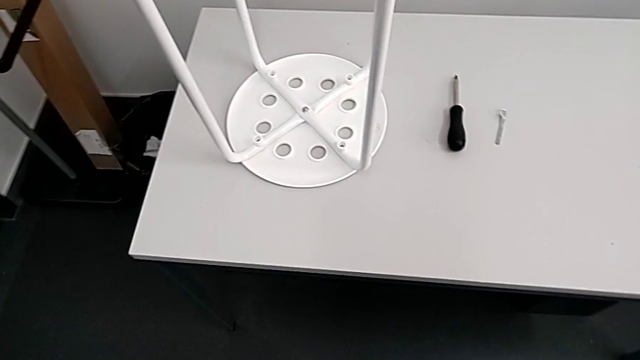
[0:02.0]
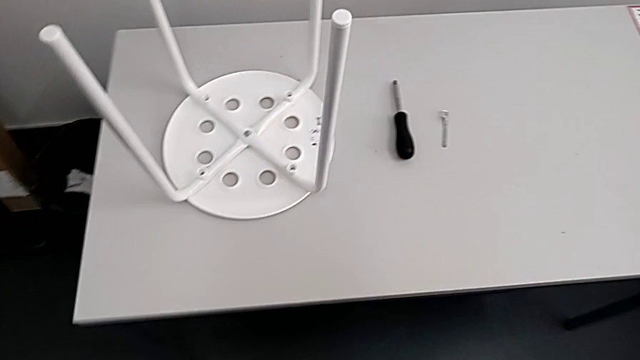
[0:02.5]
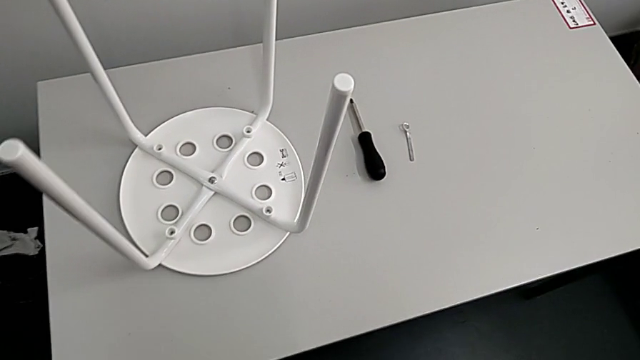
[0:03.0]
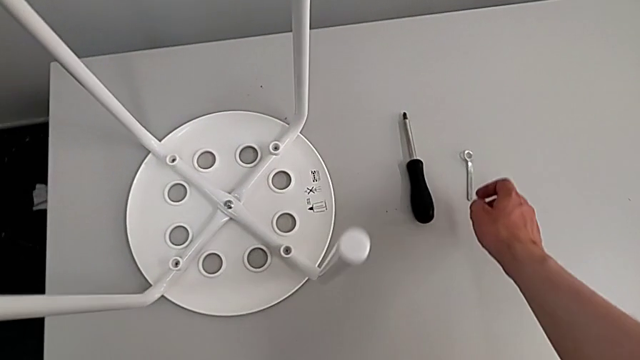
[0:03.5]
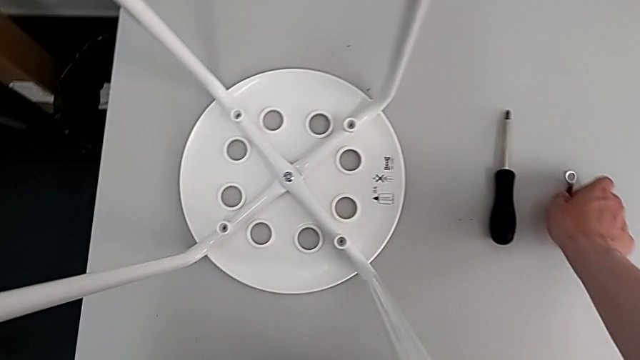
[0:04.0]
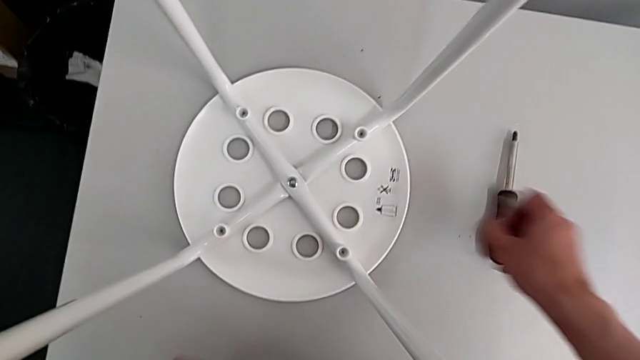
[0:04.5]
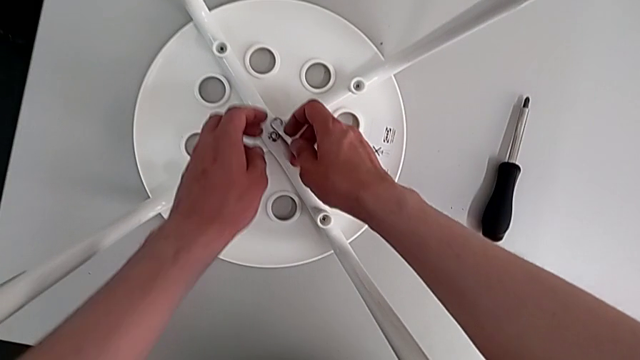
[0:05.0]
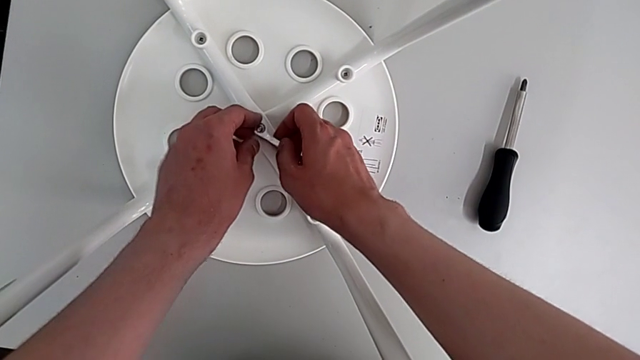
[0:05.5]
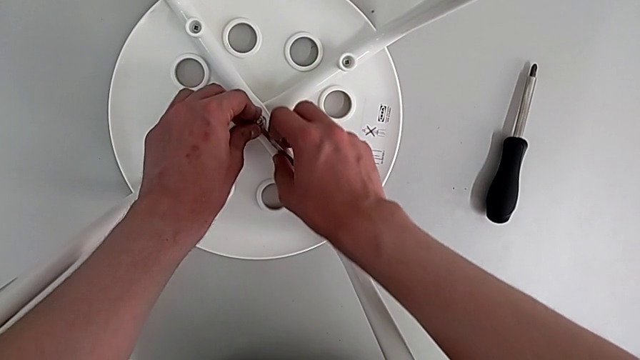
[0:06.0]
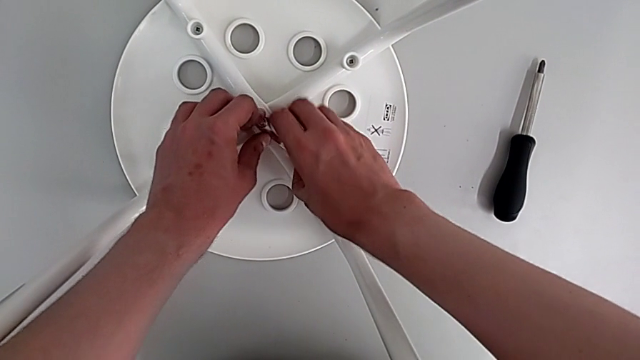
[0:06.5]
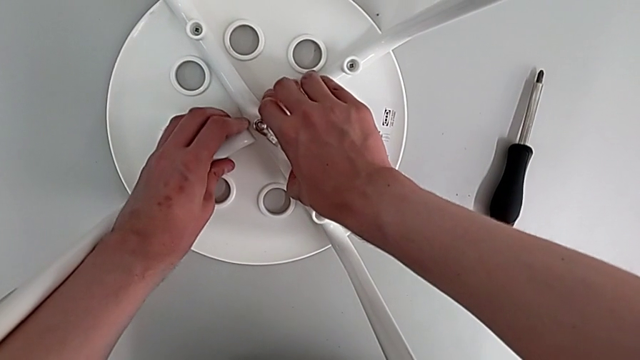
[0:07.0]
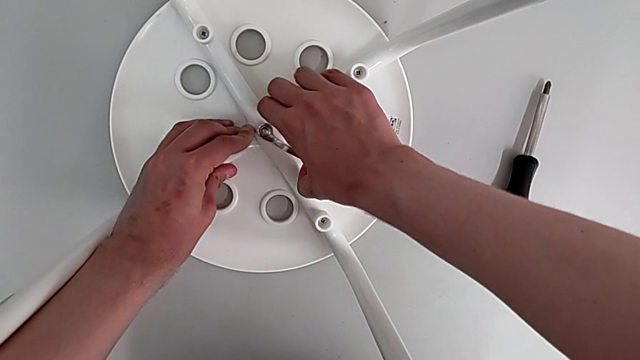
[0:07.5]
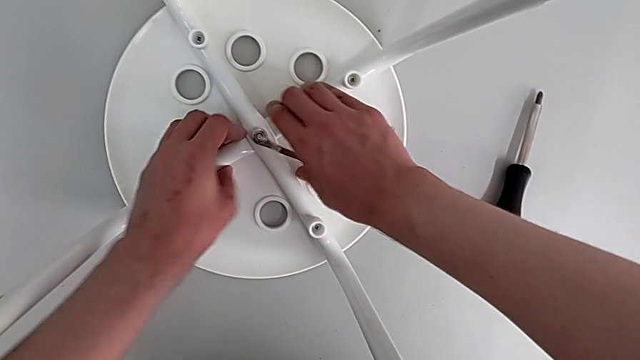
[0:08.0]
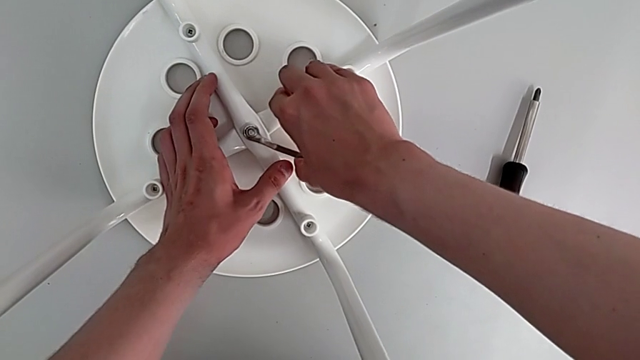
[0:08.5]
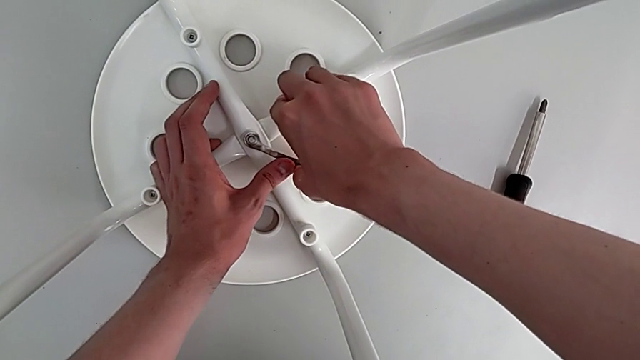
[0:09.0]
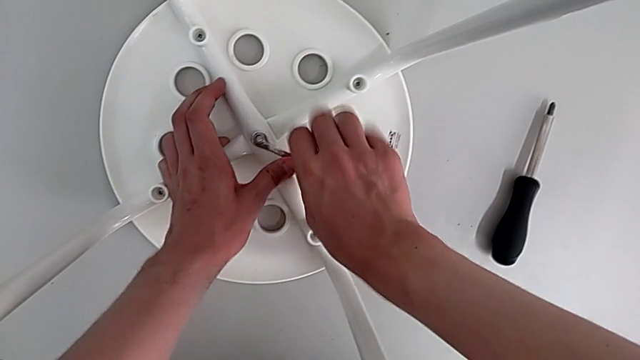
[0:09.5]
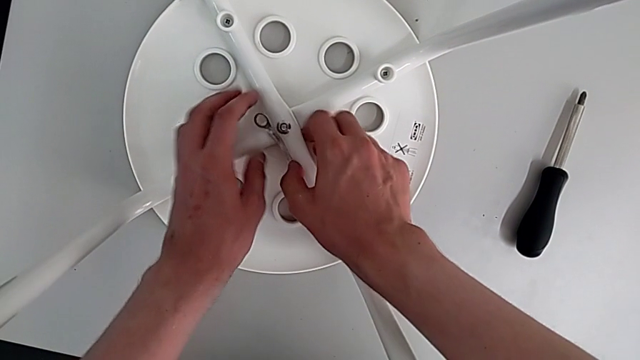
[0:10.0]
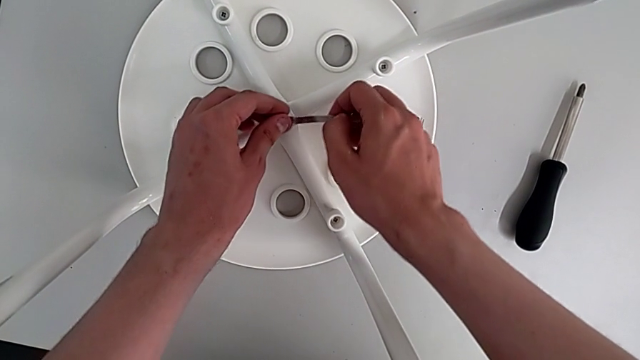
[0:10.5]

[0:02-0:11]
The camera wearer is removing four screws on the stool with a screwdriver. They grab the hexagonal wrench, insert it and unscrew the screw.

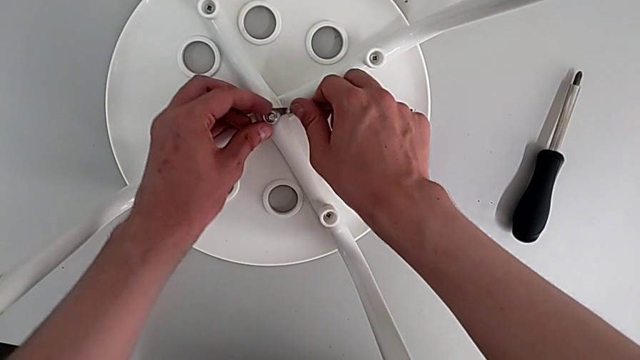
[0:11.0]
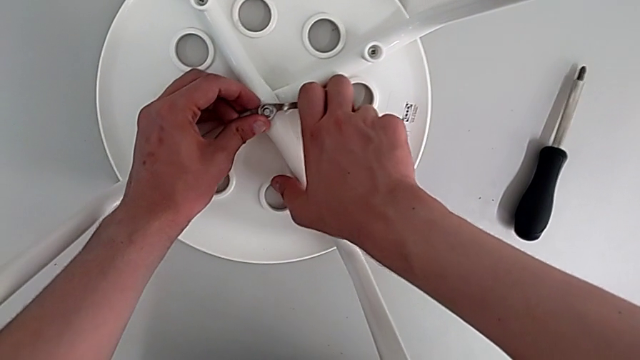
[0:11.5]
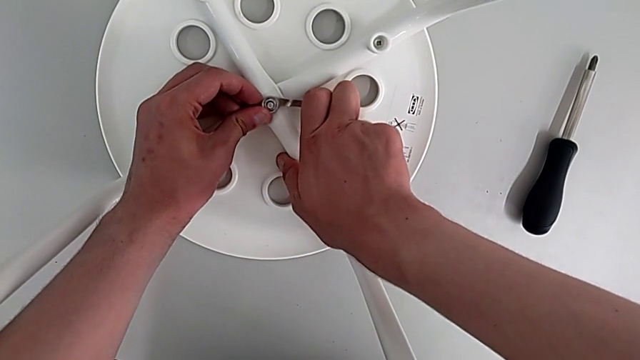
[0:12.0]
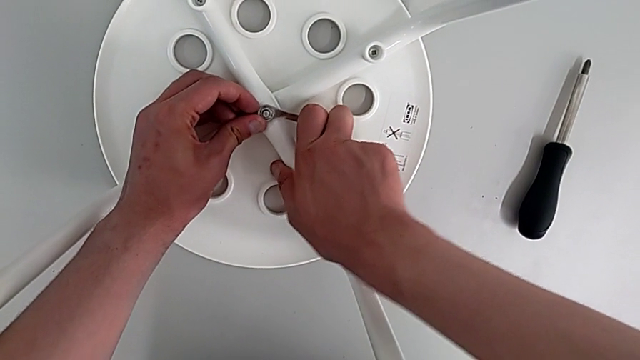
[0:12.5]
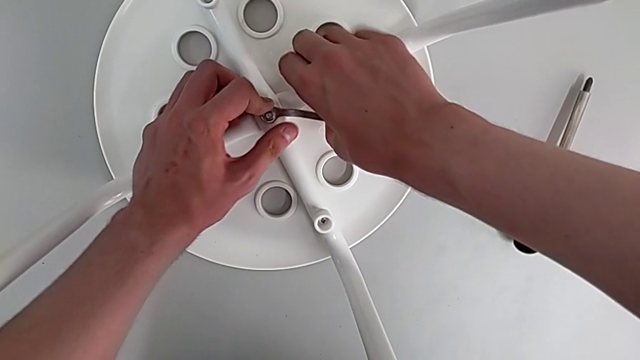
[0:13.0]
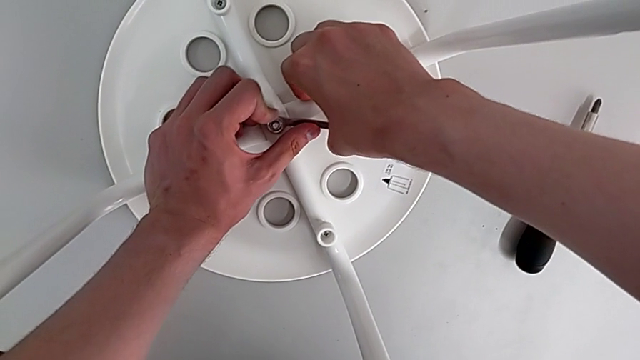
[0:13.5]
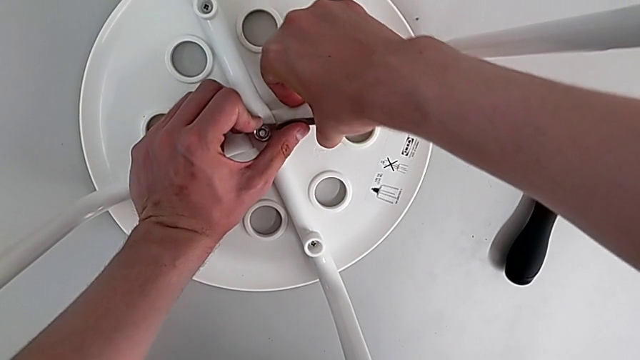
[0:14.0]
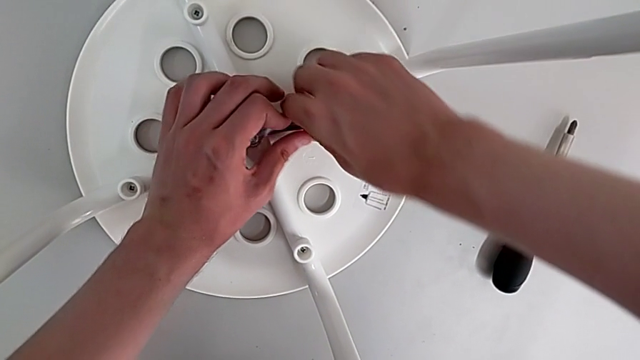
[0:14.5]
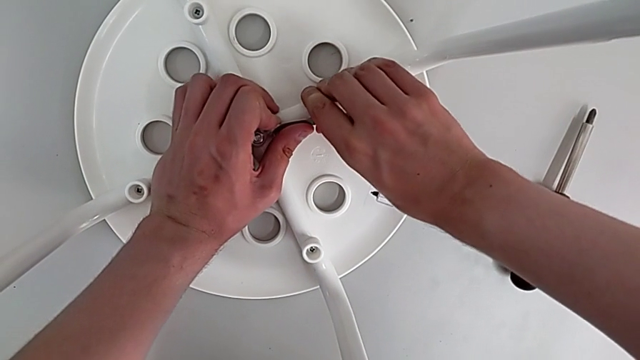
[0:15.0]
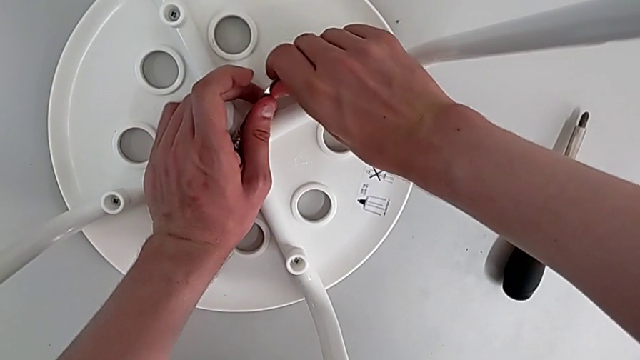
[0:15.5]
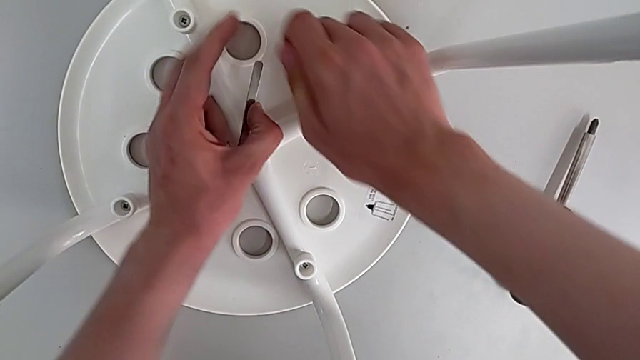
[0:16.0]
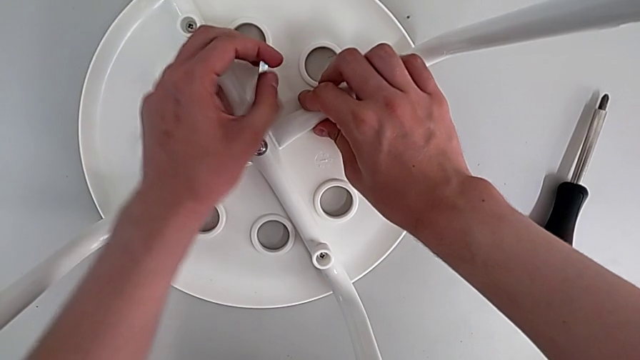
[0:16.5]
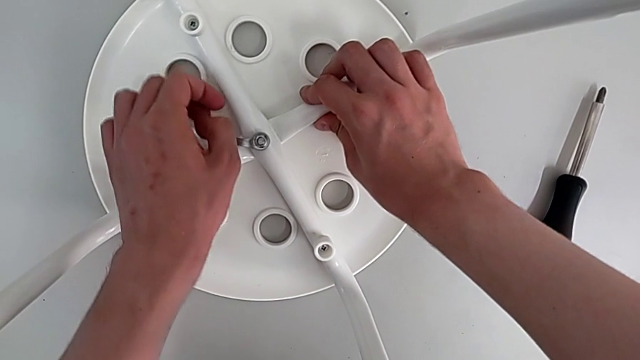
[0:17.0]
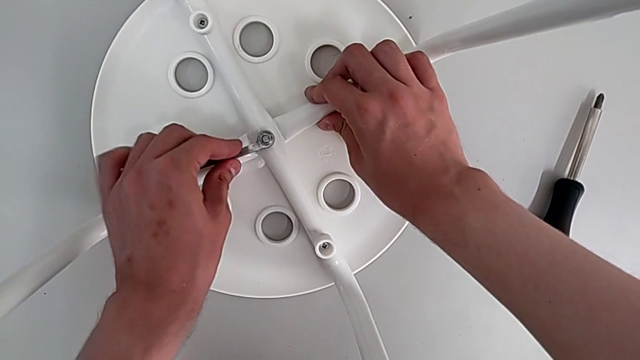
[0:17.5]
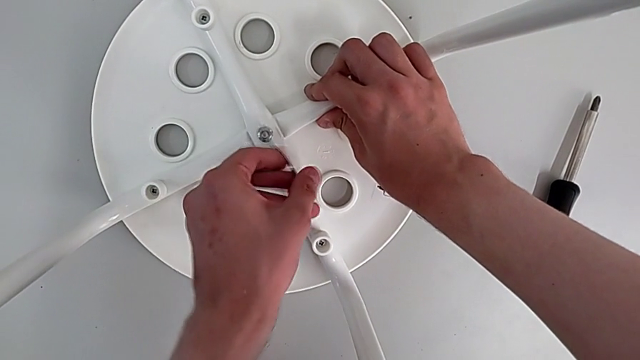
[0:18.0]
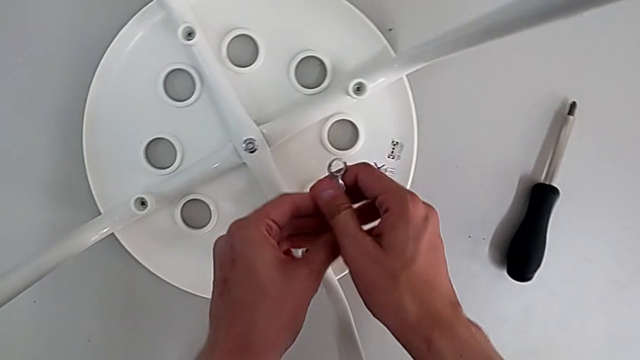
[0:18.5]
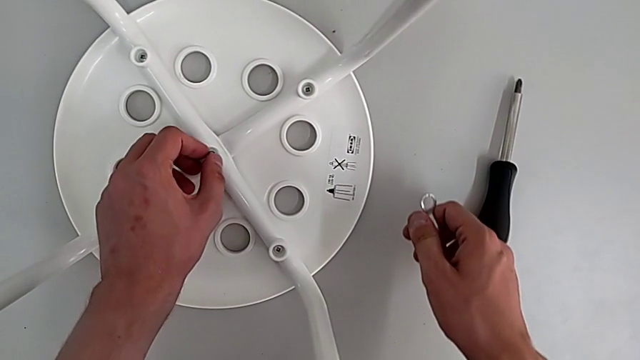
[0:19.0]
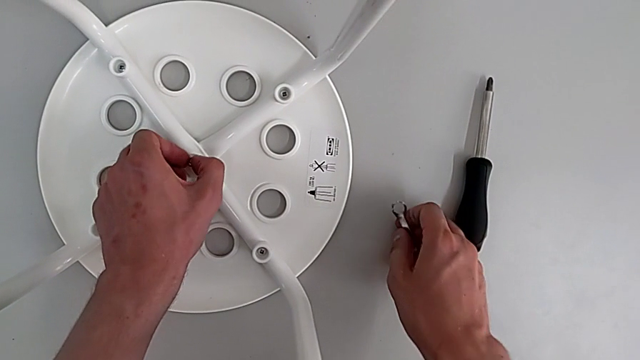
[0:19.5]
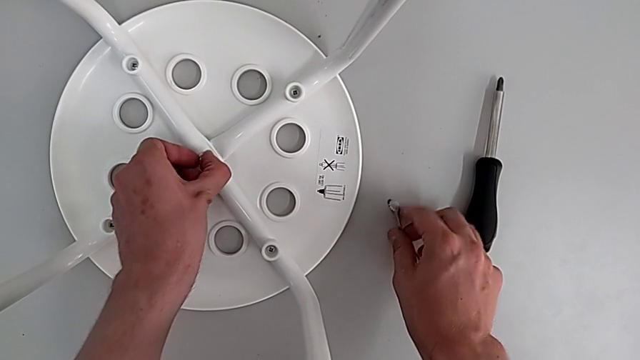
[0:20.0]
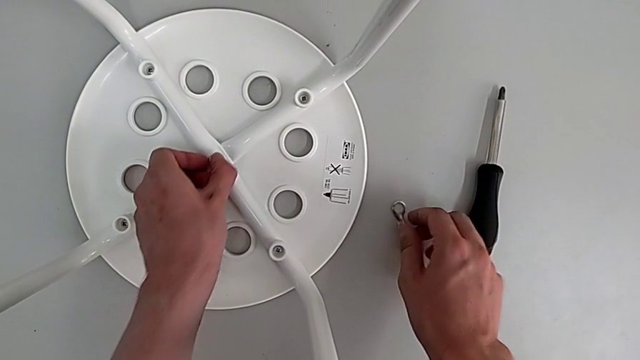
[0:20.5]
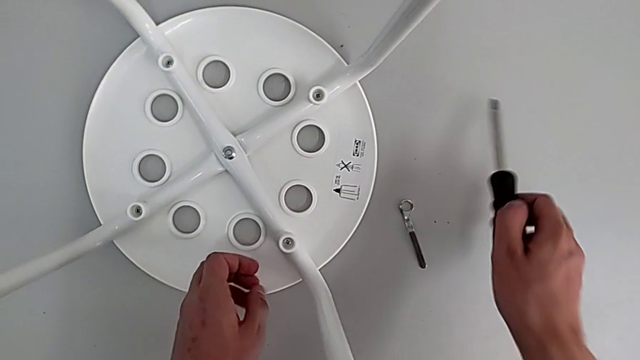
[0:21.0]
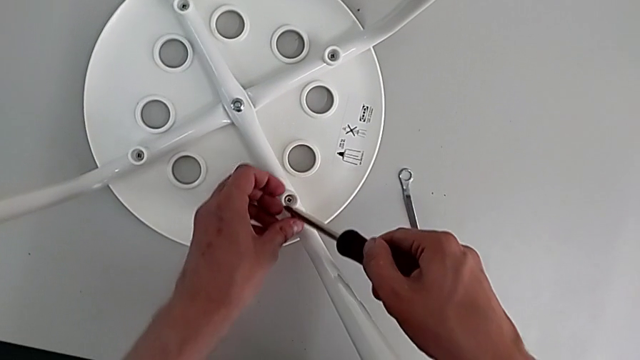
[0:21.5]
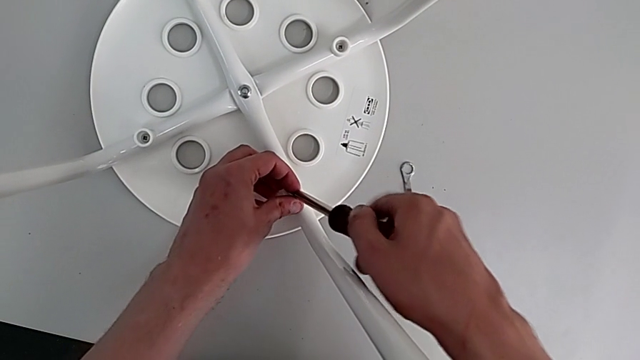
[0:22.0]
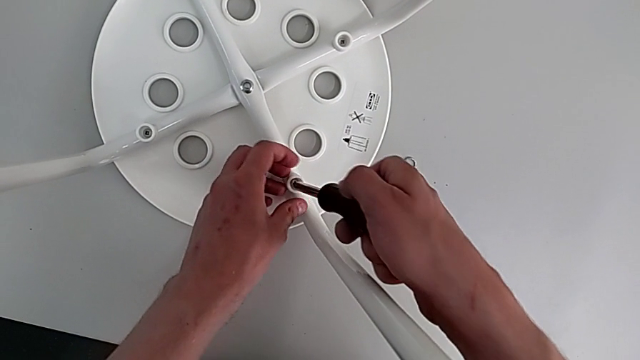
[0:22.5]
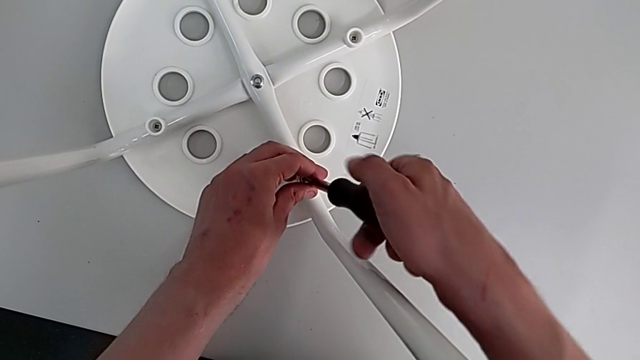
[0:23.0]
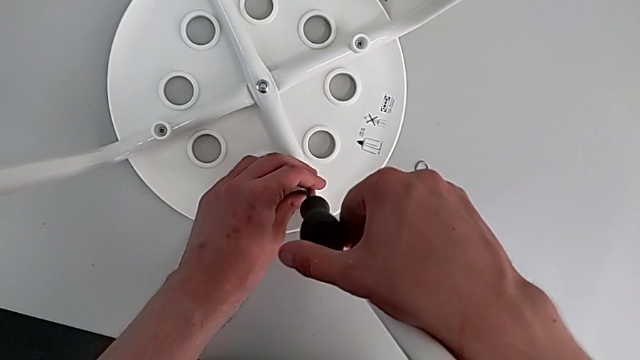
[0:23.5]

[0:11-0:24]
The camera wearer is removing four screws on the stool with a screwdriver. They turn the left hexagonal wrench, place the hexagonal wrench, grab the screwdriver and insert it.
